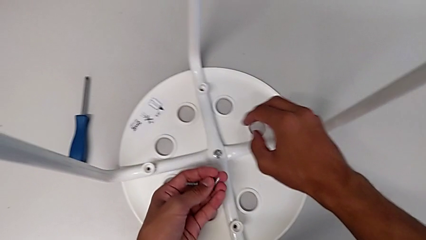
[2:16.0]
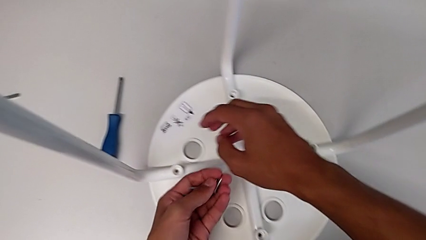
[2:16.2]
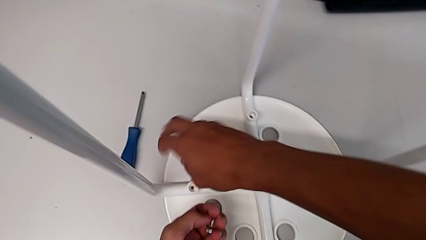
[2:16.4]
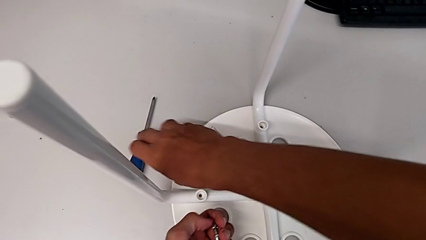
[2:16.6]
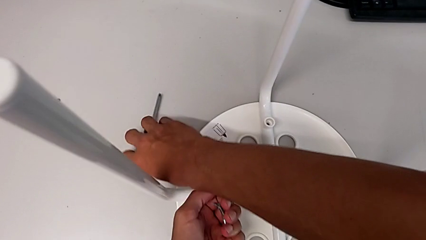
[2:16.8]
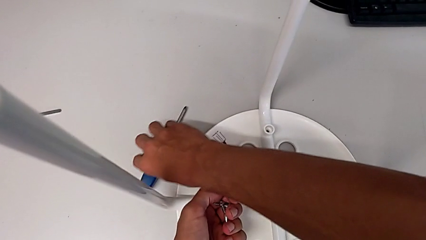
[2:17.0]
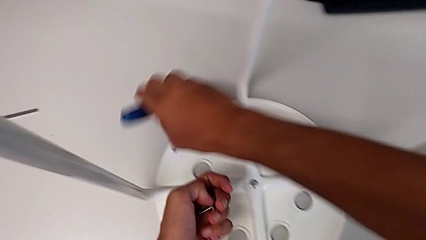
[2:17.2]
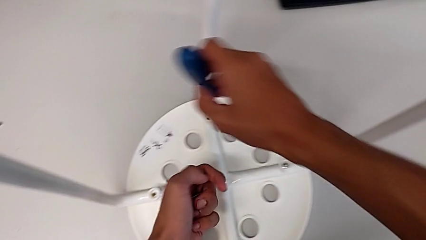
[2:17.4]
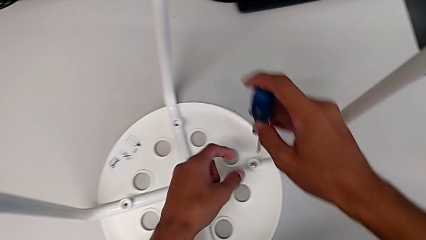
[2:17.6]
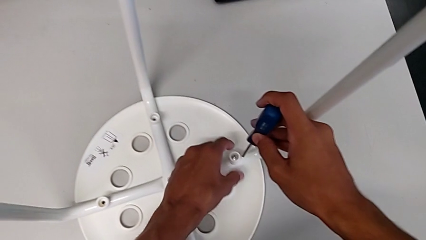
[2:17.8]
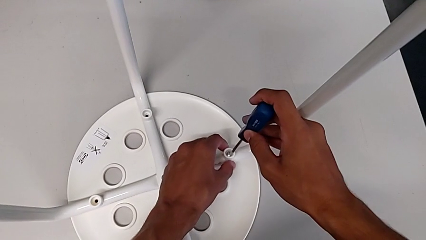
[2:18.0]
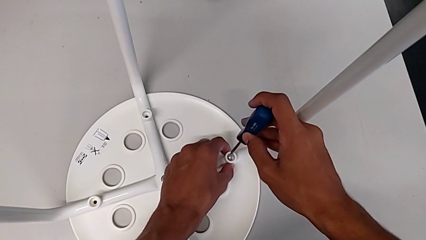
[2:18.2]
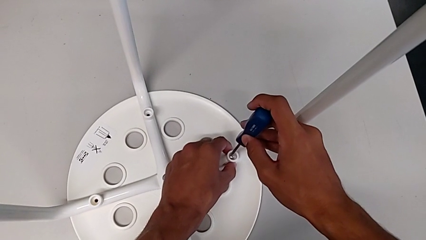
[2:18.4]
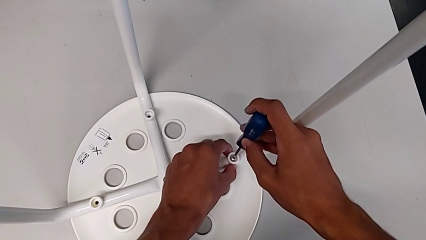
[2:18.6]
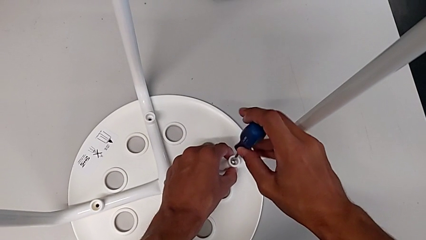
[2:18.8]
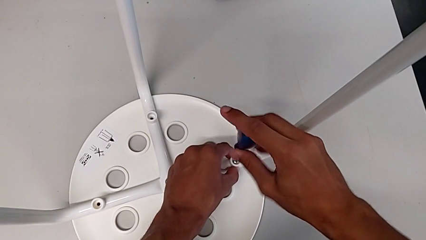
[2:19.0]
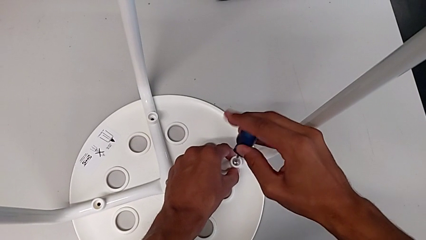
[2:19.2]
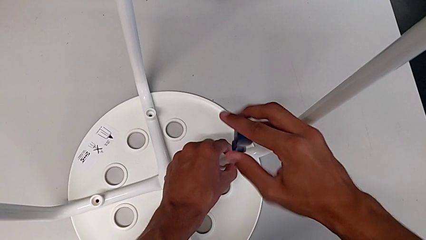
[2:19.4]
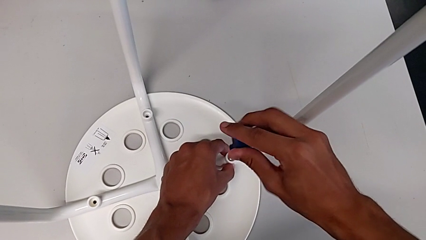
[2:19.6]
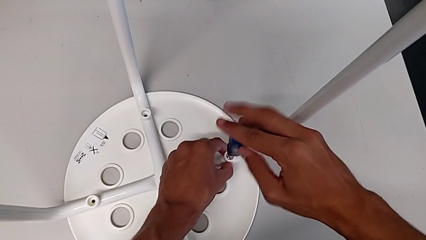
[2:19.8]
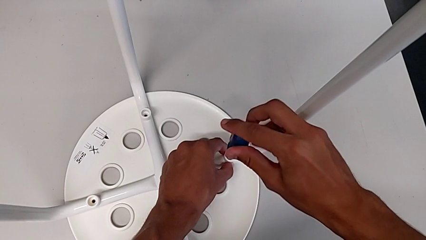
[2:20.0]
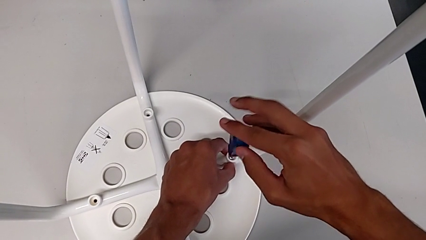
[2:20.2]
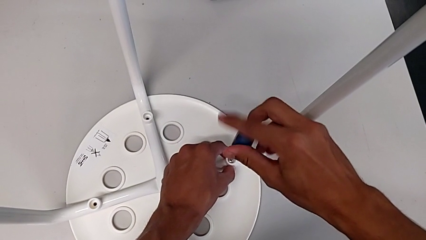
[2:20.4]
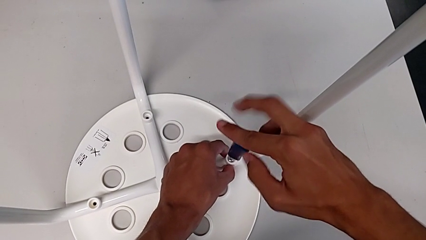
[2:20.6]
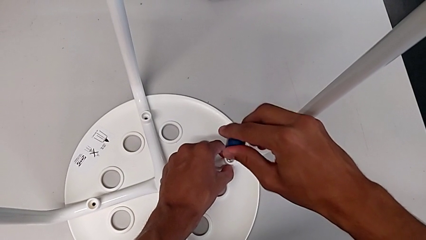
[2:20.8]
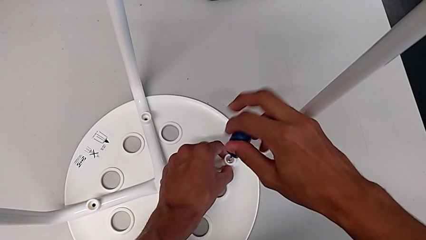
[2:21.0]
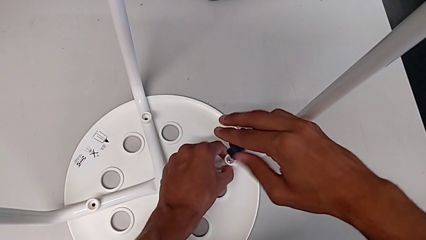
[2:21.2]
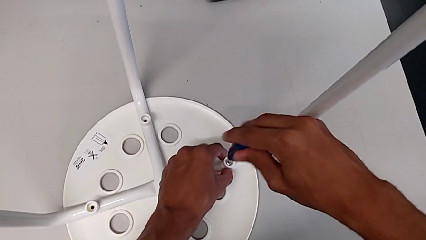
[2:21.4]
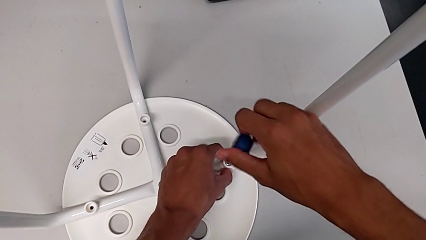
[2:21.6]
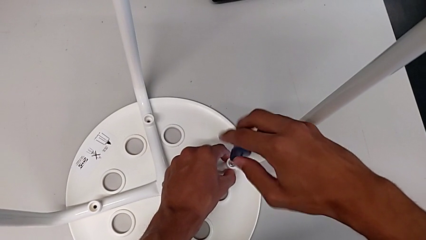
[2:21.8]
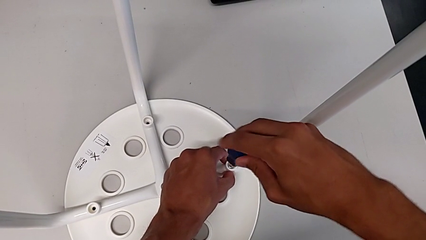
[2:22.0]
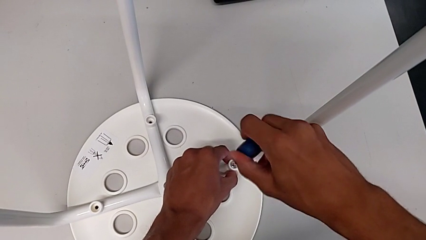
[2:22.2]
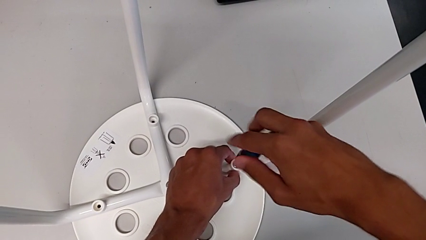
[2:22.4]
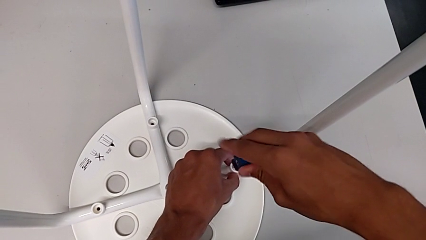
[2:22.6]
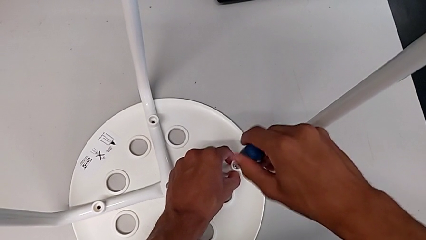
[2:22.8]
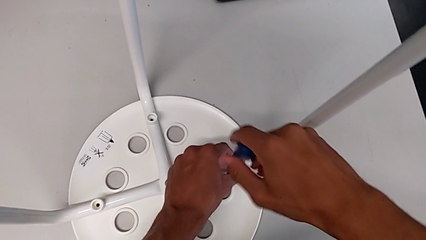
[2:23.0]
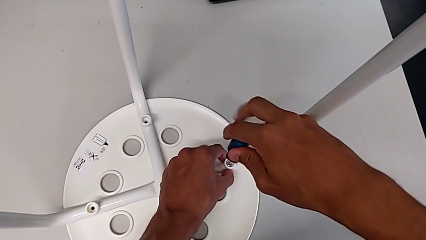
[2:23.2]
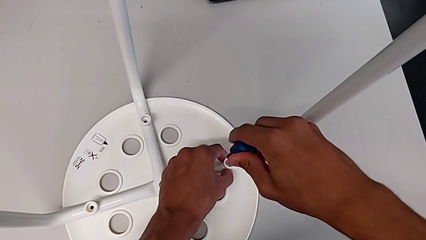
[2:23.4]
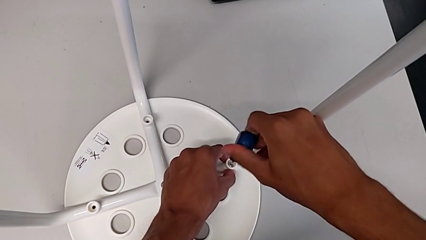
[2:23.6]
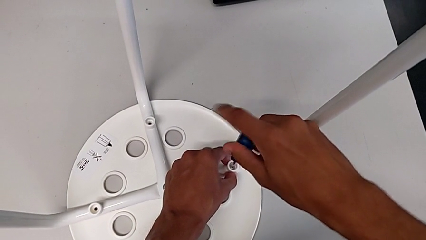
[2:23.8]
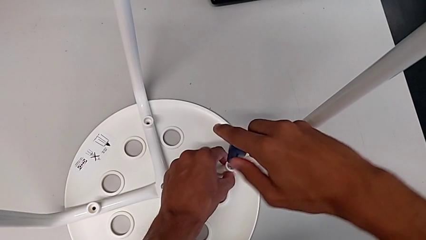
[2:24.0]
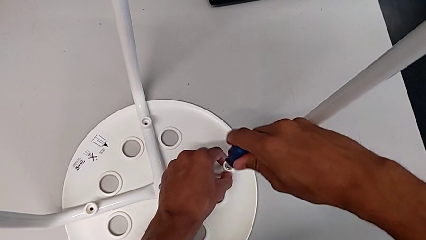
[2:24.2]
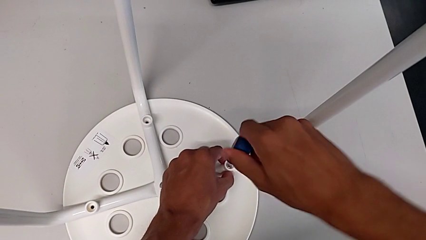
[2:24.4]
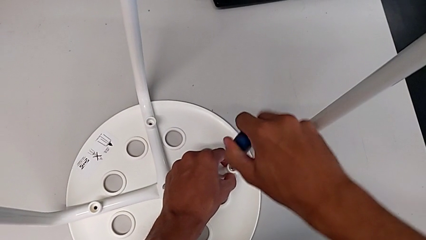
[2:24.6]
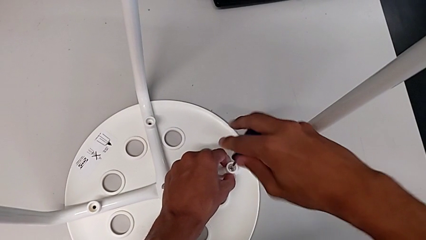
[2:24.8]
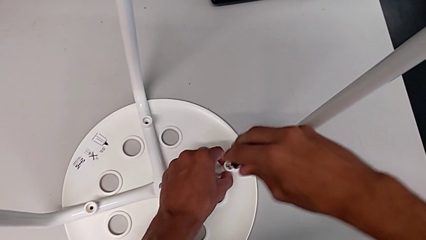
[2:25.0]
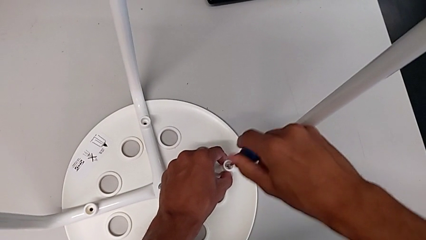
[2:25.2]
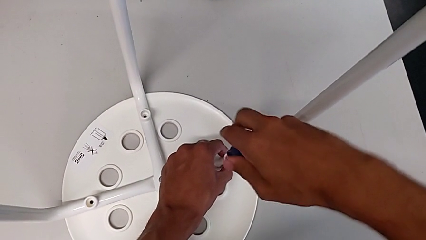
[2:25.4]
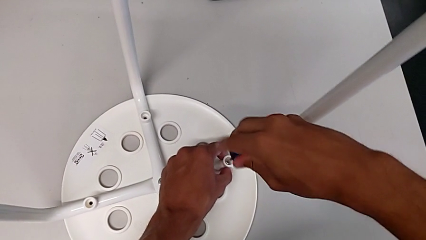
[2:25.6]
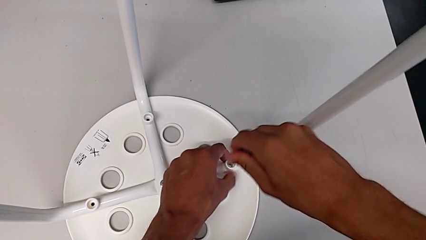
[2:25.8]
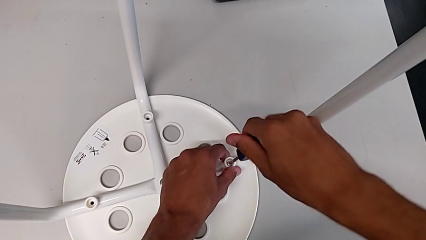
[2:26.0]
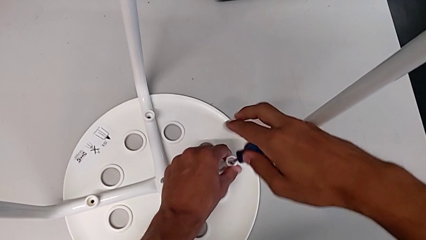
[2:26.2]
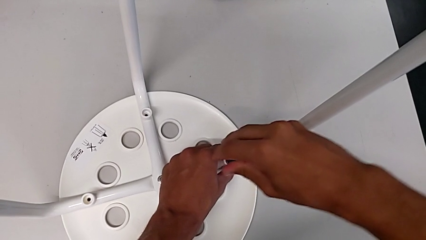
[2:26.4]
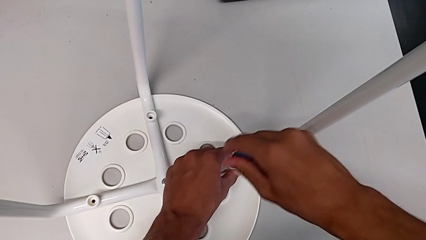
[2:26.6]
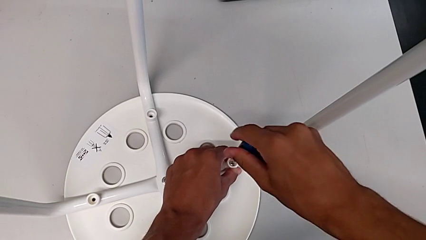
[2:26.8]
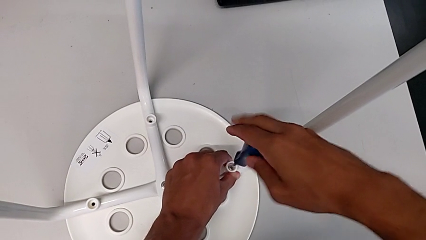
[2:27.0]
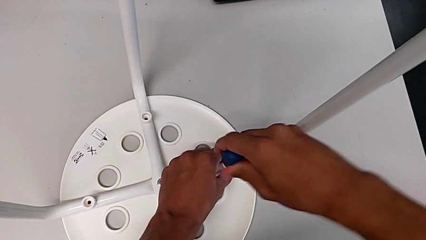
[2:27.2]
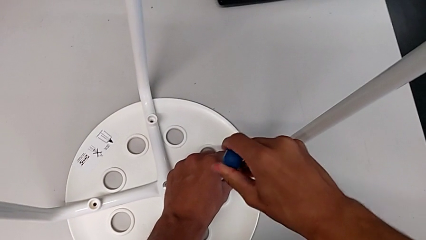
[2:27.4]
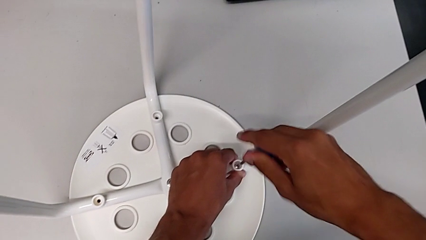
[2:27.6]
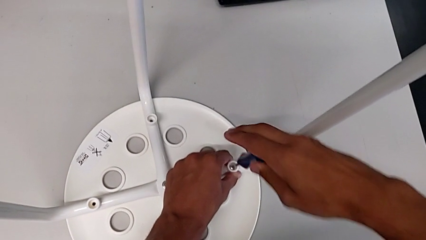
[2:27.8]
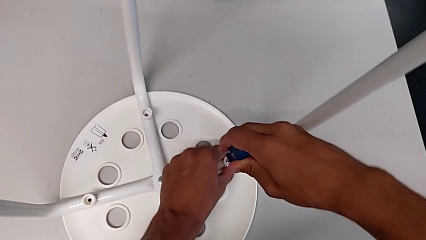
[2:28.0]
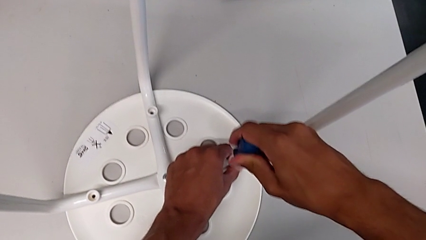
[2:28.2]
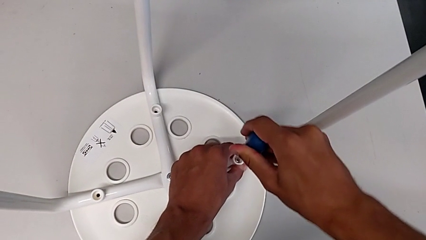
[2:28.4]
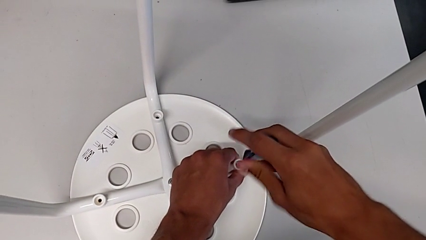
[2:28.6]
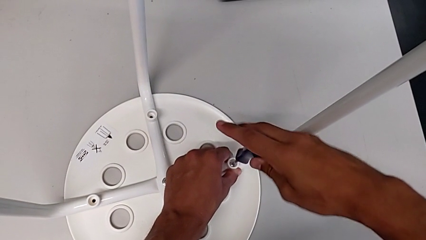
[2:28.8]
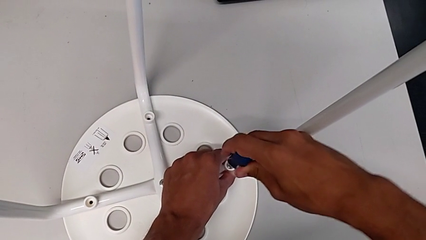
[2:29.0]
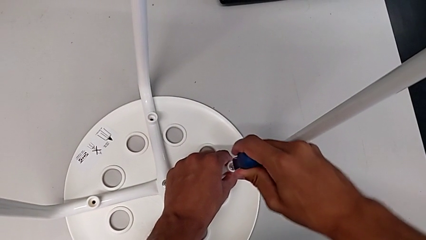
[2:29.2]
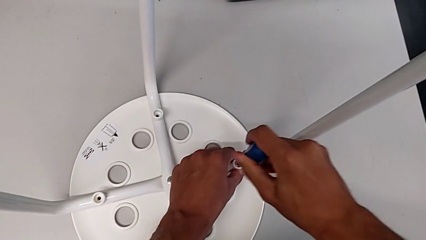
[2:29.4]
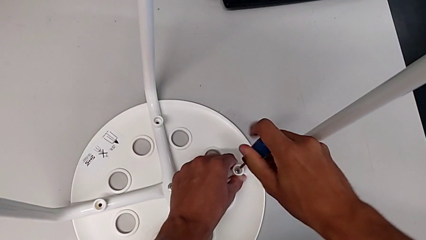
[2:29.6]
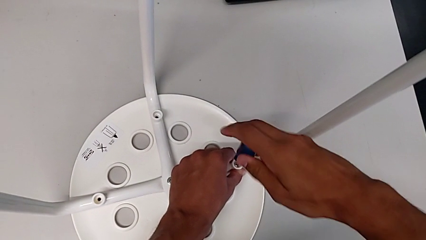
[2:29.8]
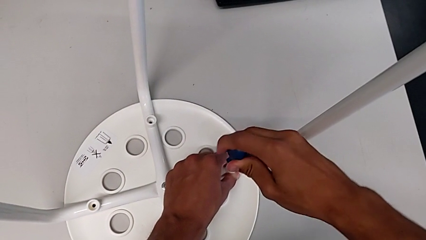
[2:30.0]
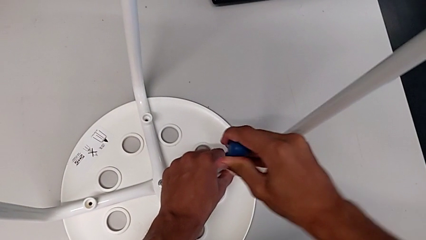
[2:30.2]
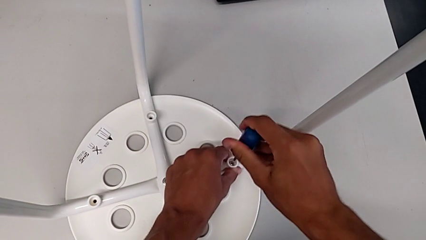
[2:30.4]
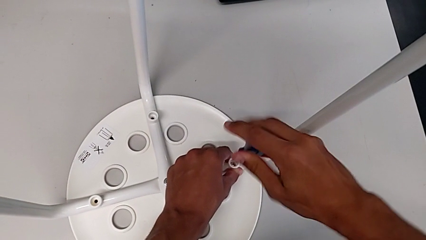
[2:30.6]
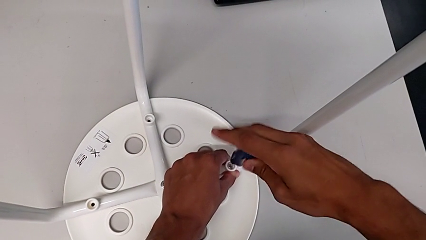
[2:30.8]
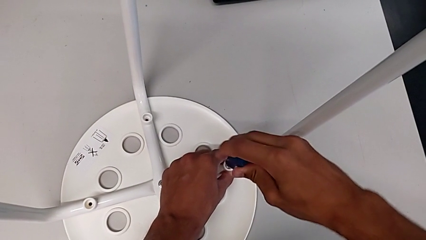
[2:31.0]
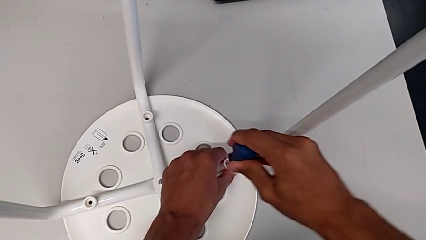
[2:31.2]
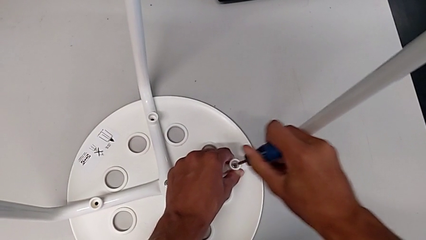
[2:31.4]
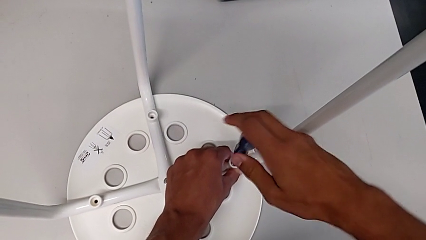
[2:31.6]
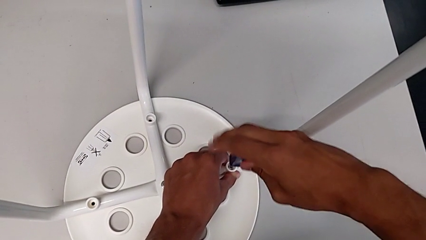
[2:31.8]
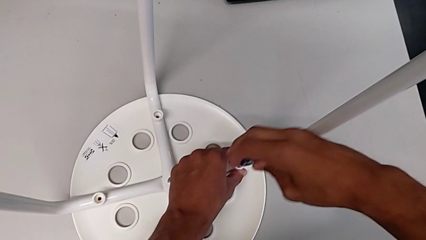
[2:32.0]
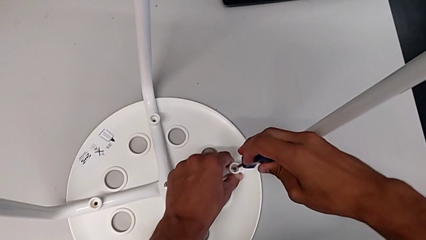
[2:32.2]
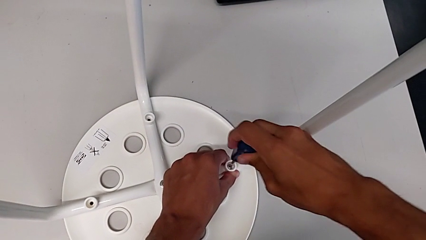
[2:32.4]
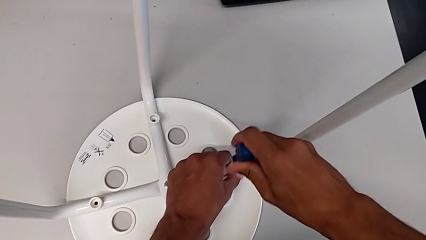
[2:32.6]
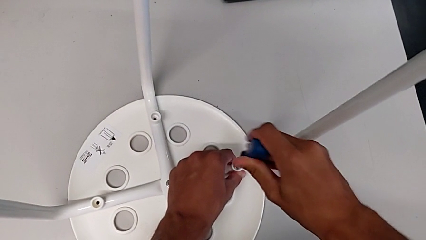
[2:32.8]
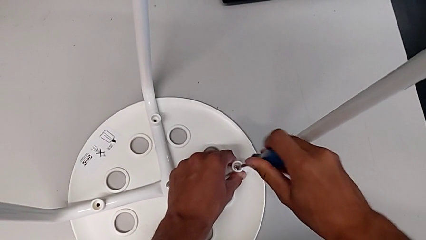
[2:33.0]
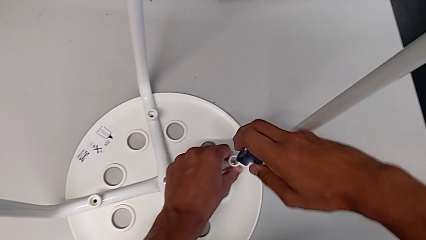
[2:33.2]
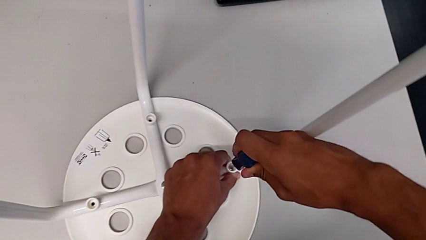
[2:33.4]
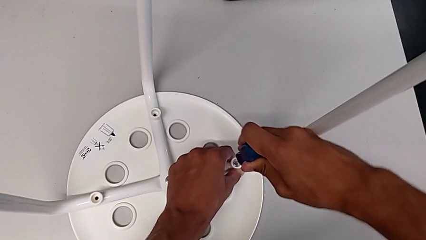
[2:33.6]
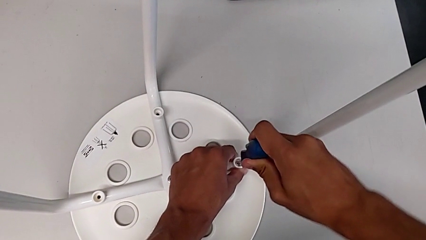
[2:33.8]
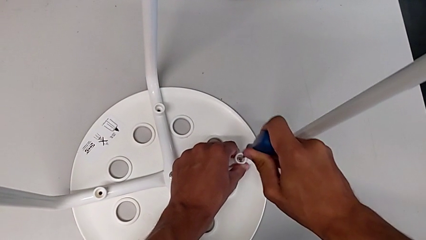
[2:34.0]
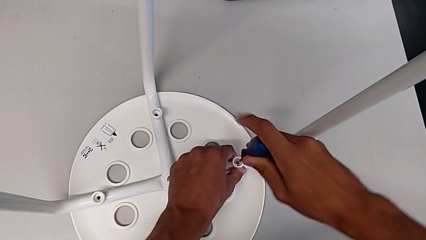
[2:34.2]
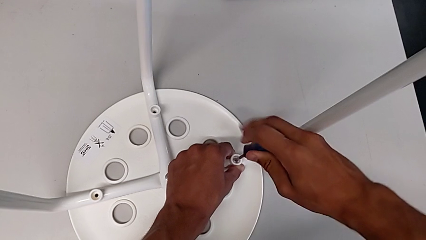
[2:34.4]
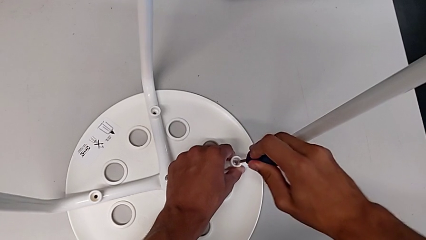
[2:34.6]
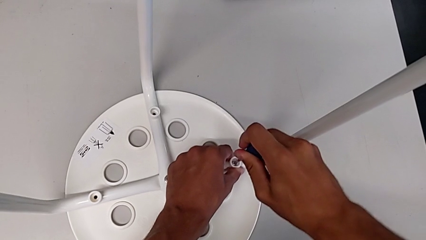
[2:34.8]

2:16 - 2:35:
The camera wearer is assembling the seat. They grab the screwdriver, insert it and begin to screw the screw.
